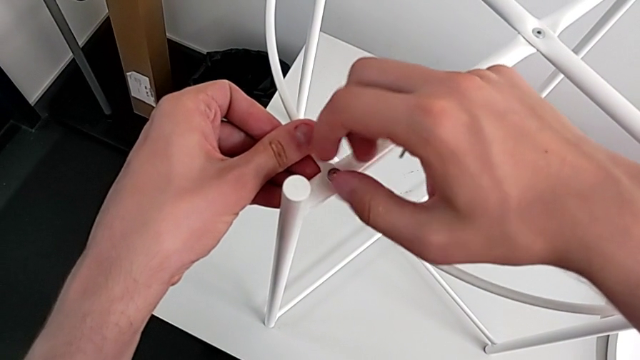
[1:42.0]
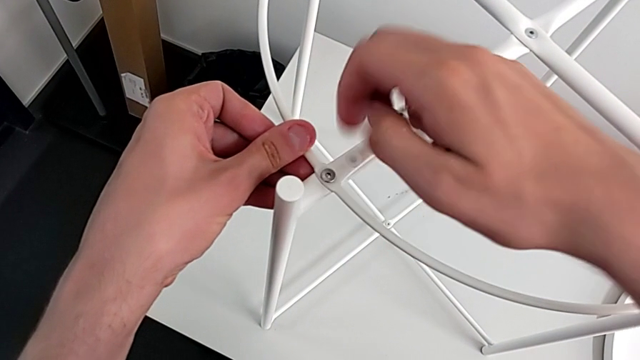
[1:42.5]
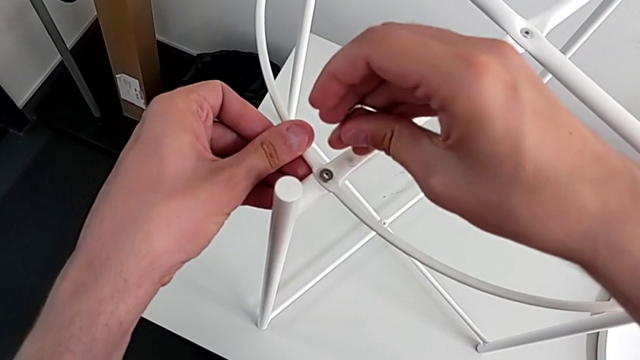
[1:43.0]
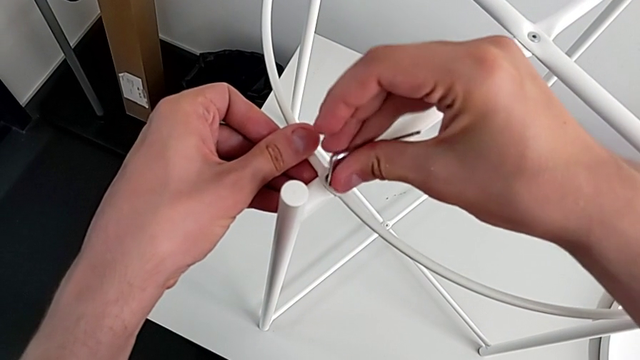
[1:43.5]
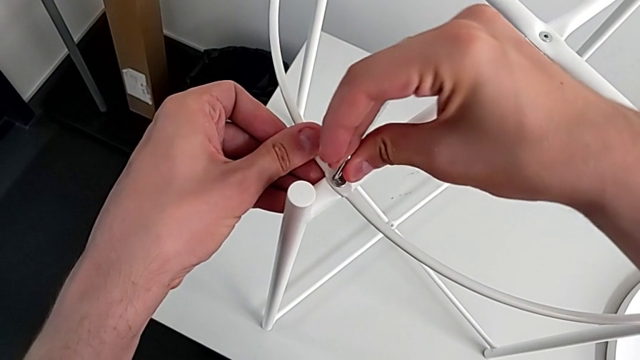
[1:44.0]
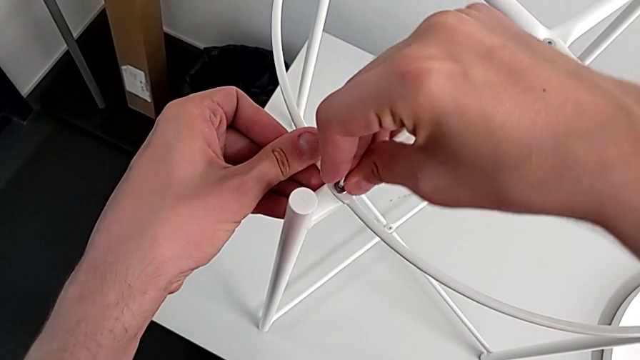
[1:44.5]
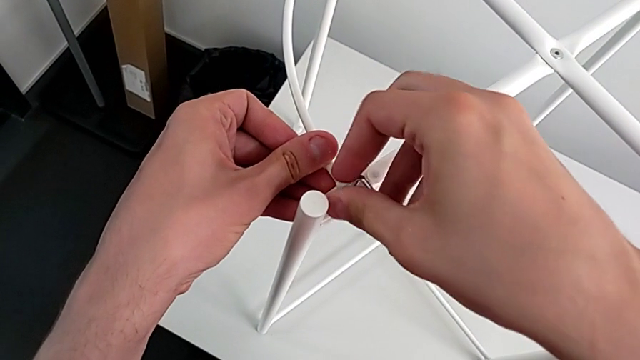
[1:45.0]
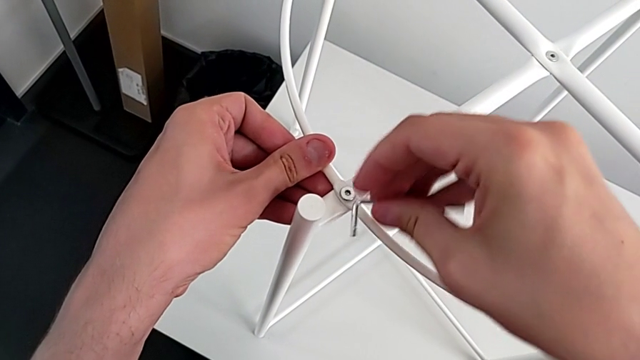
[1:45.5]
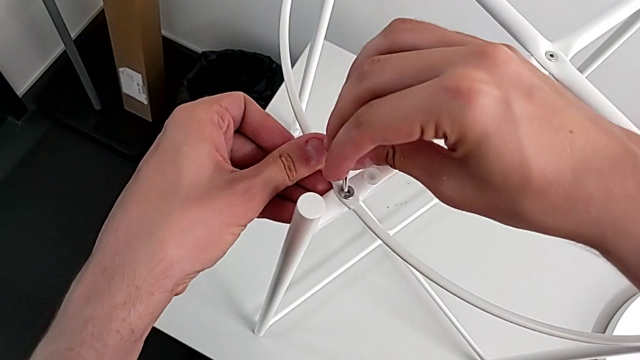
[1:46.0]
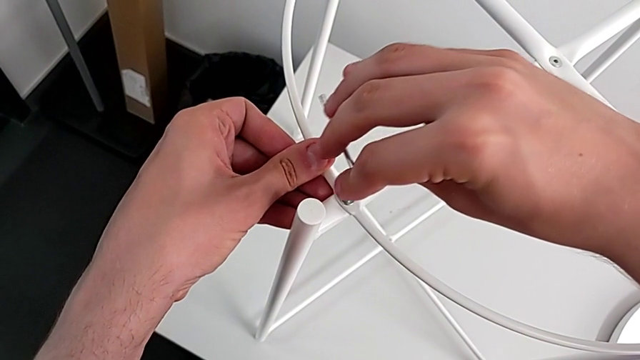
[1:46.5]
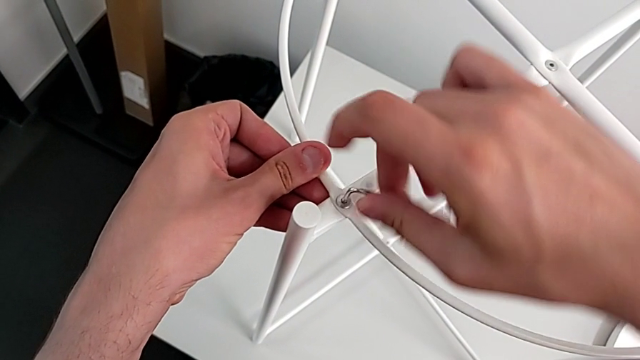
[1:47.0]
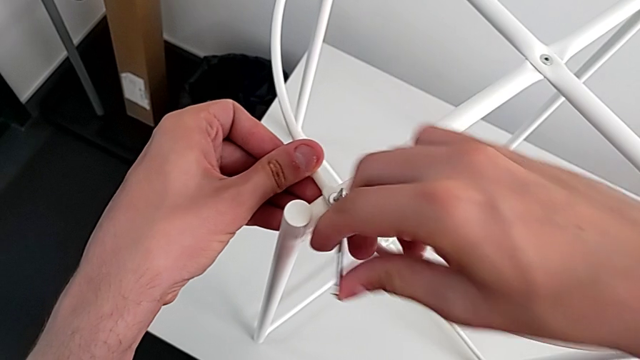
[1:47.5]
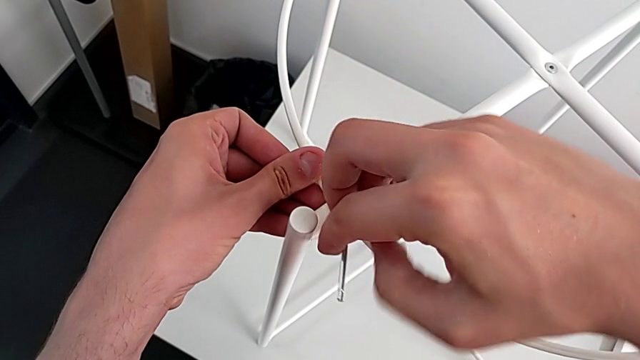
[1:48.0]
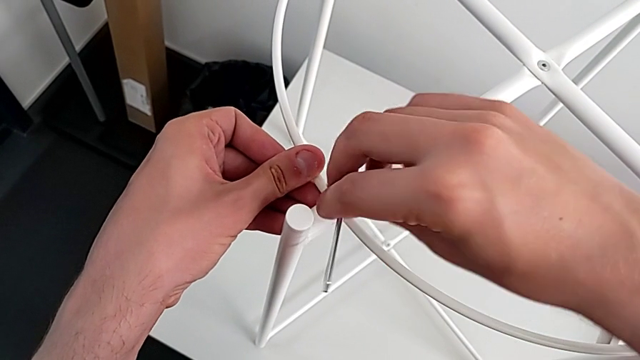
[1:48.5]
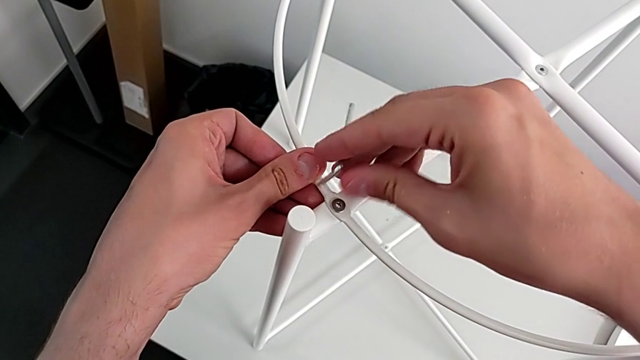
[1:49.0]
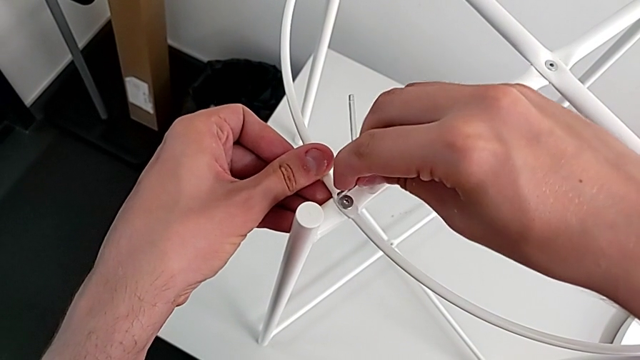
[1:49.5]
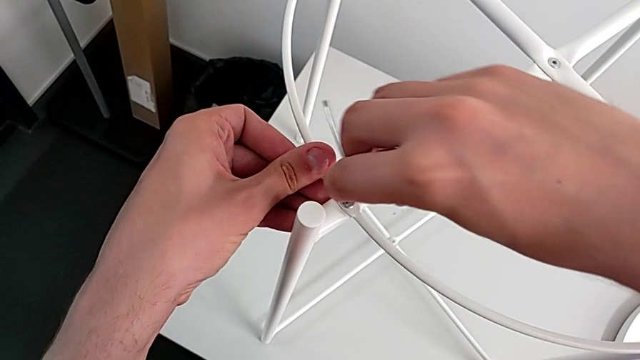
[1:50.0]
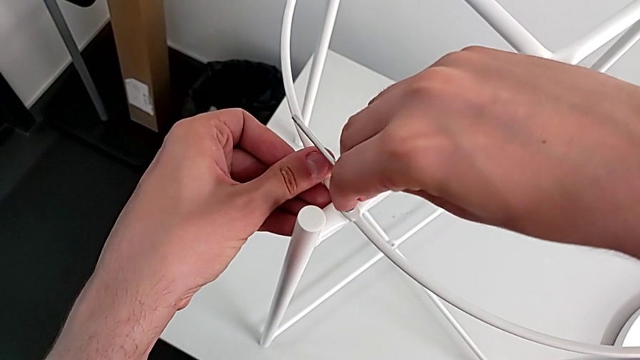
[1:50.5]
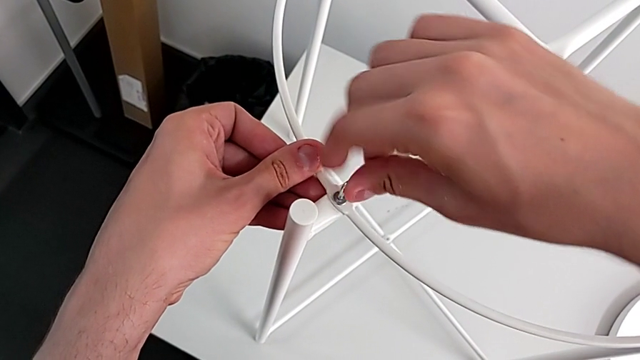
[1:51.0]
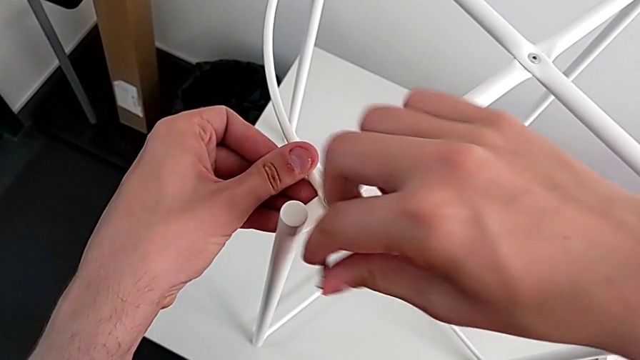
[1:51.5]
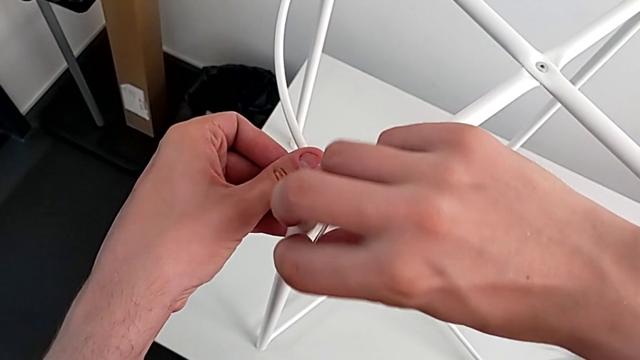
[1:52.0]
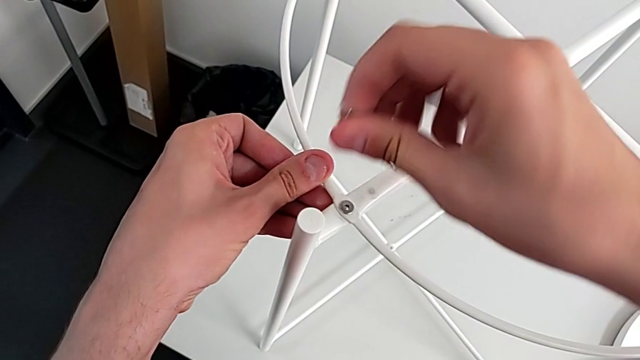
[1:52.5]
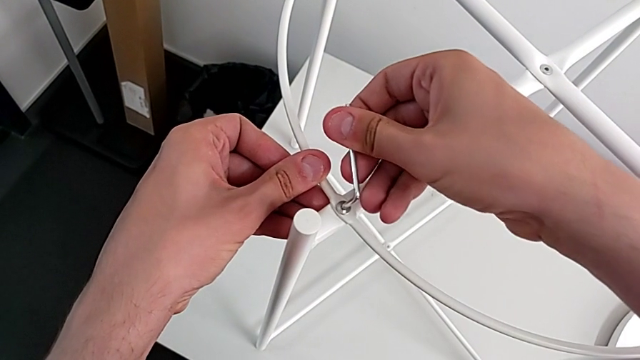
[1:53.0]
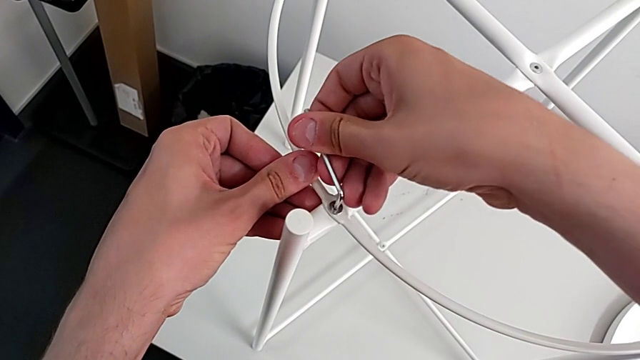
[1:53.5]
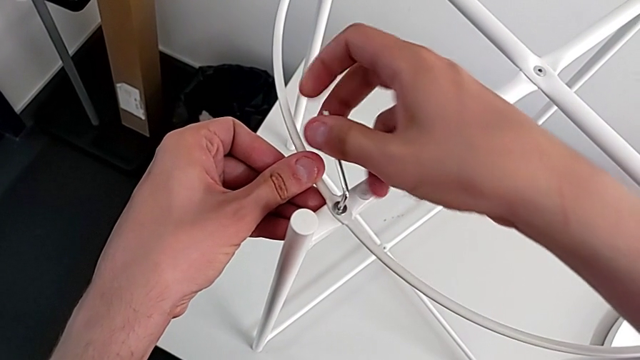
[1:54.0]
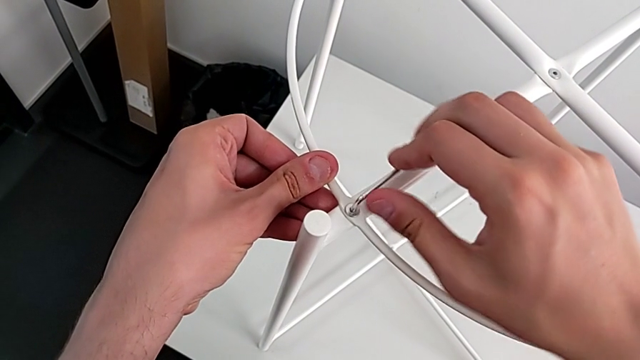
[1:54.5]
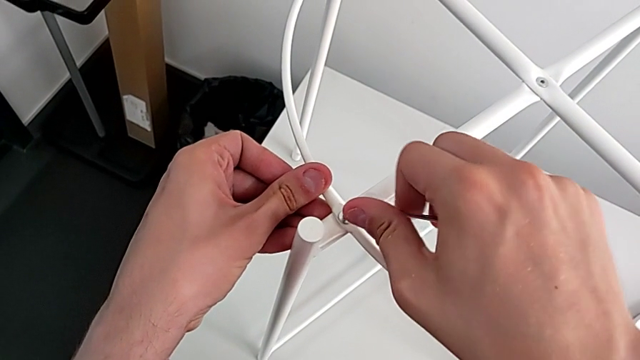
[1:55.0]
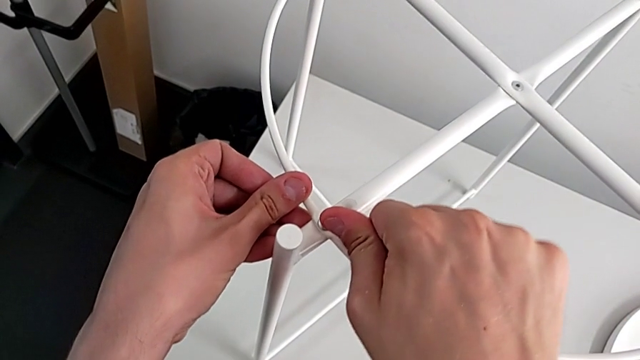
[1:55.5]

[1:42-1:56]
The camera wearer is assembling the circle on the legs. They screw the hex socket head, insert the Allen wrench, screw the hex socket head, rotate the Allen wrench, insert it and screw the hex socket head.

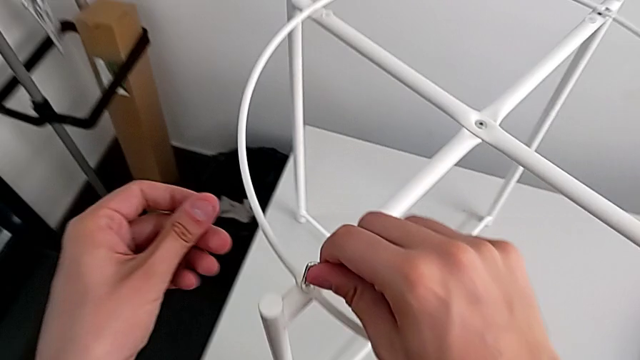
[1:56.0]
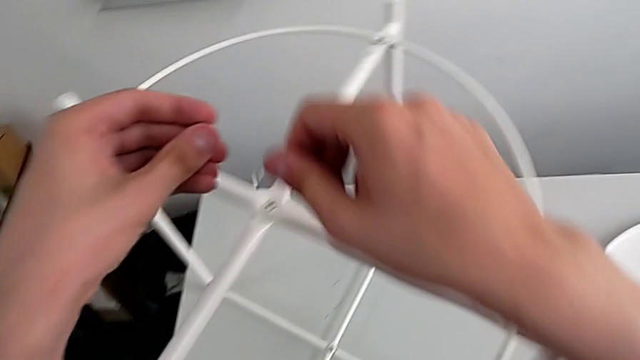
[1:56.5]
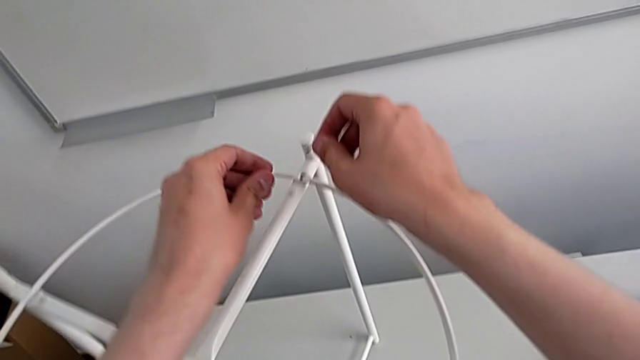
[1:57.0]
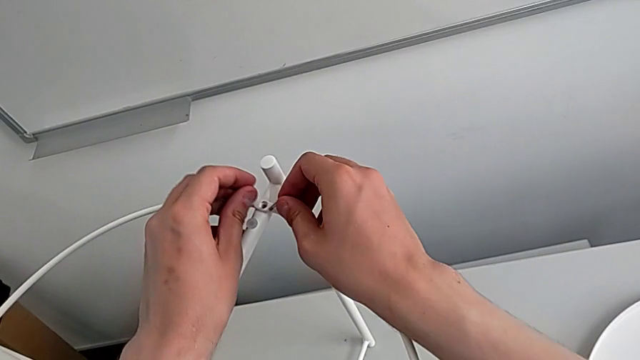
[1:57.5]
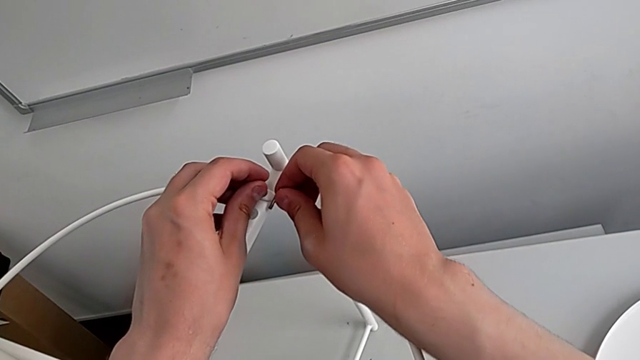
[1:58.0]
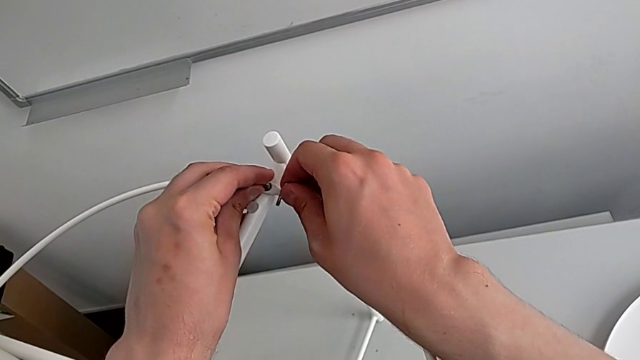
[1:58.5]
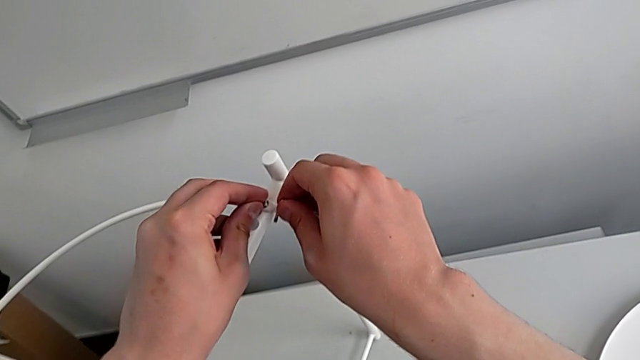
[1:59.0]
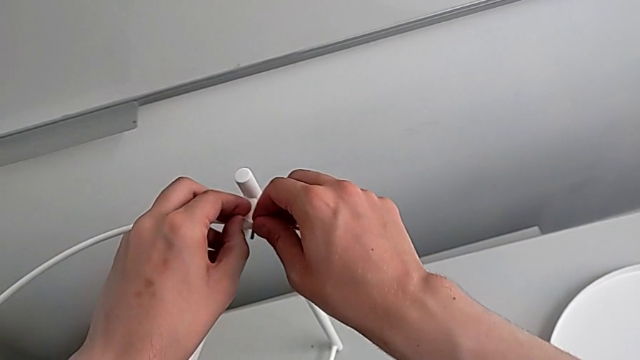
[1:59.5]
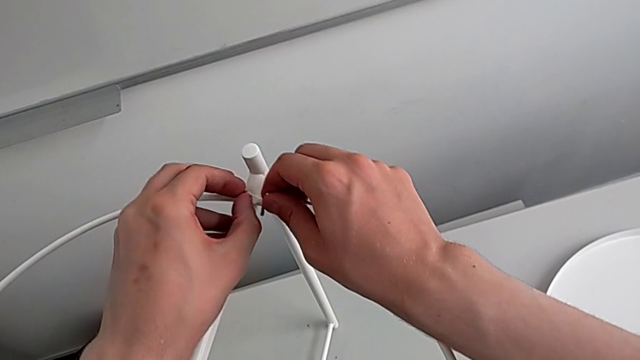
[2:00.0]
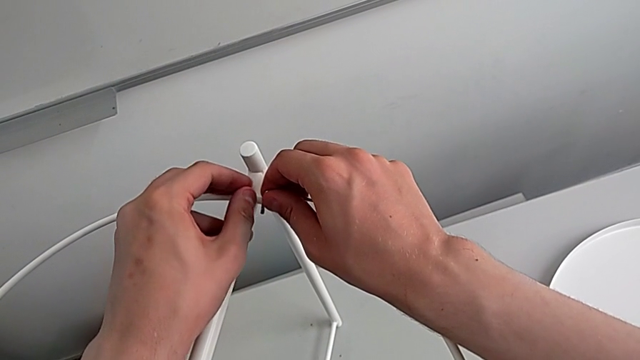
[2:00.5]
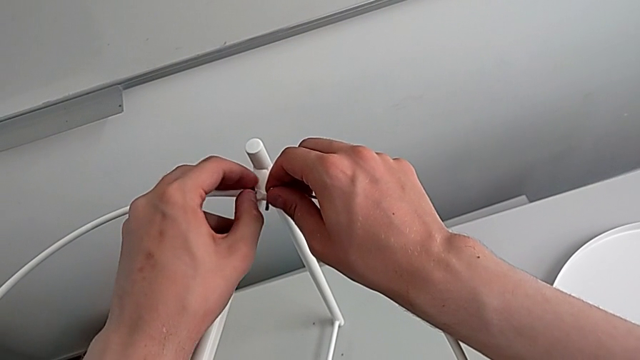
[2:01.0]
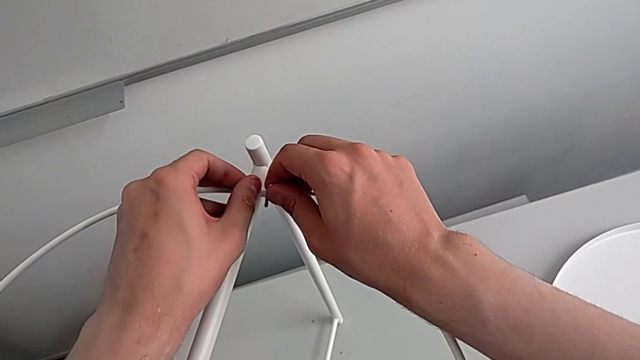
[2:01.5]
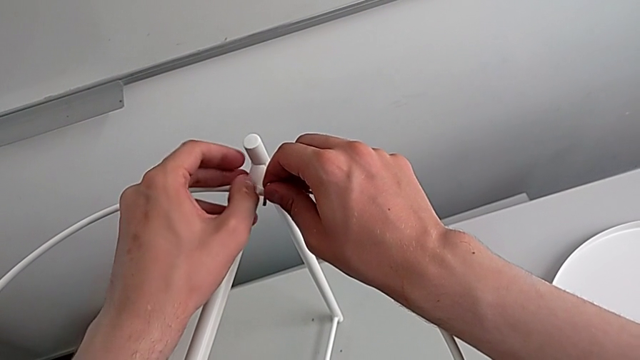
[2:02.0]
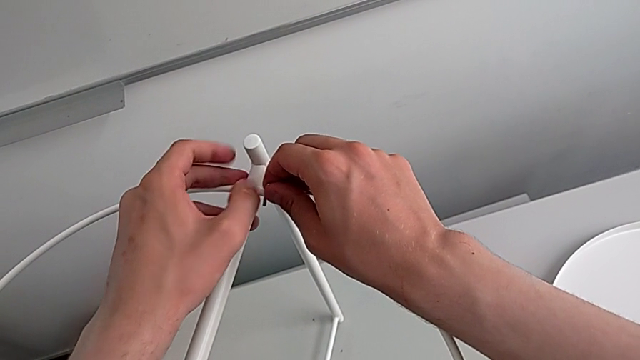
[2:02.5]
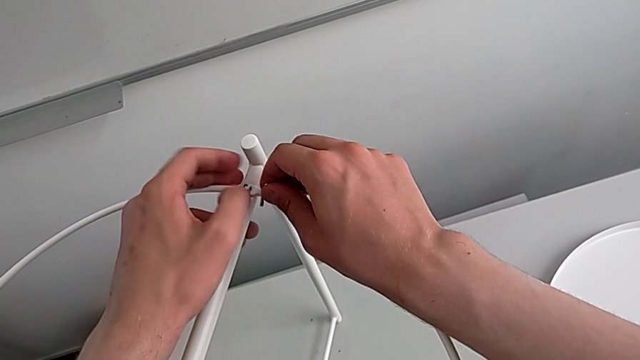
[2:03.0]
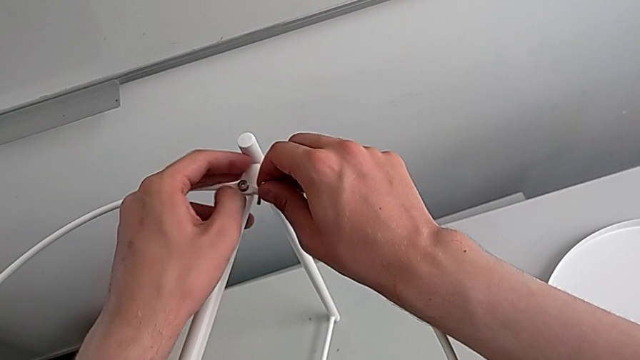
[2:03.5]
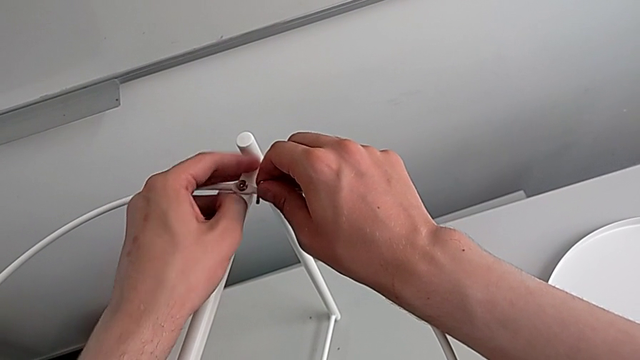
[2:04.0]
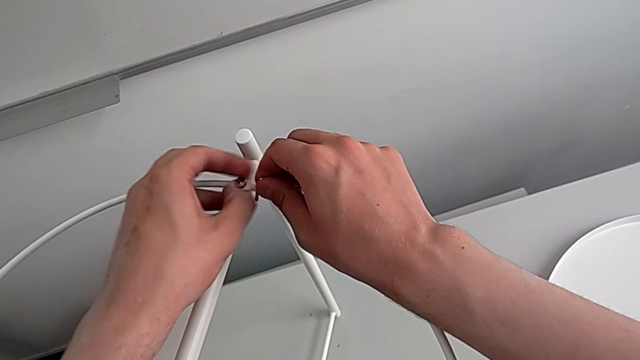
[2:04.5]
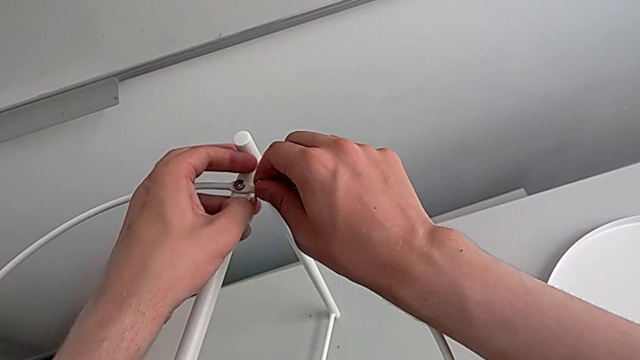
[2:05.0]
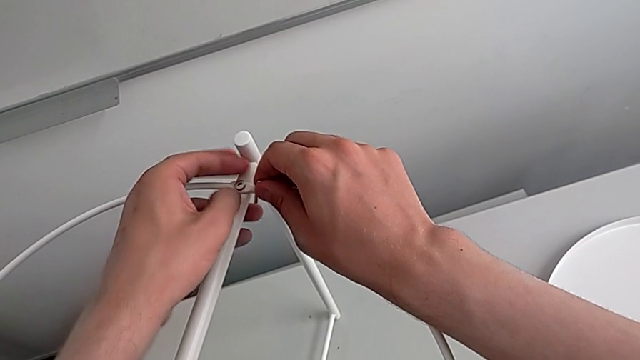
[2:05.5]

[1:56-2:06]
The camera wearer is assembling the circle on the legs. They withdraw the Allen wrench, insert the hex socket head and screw it.
